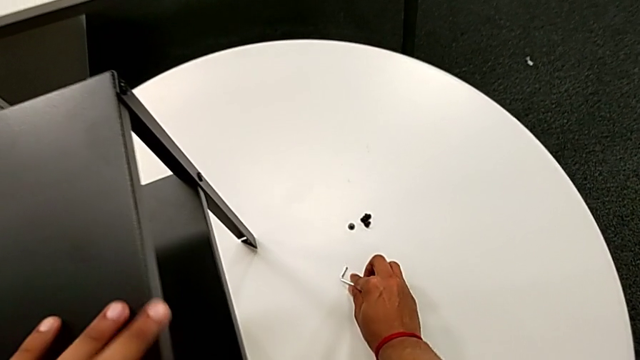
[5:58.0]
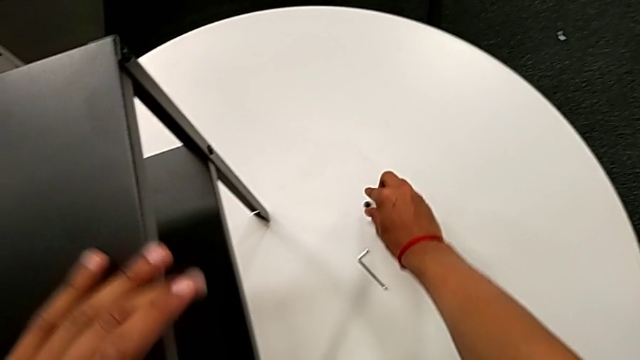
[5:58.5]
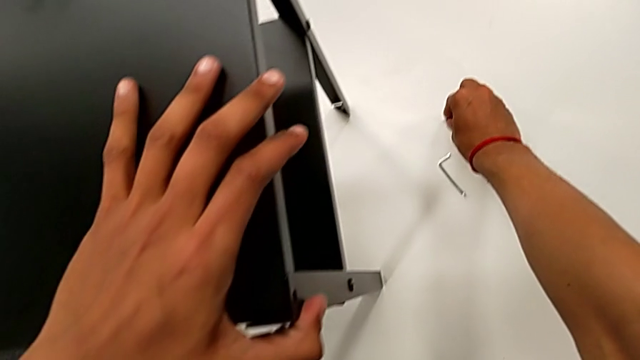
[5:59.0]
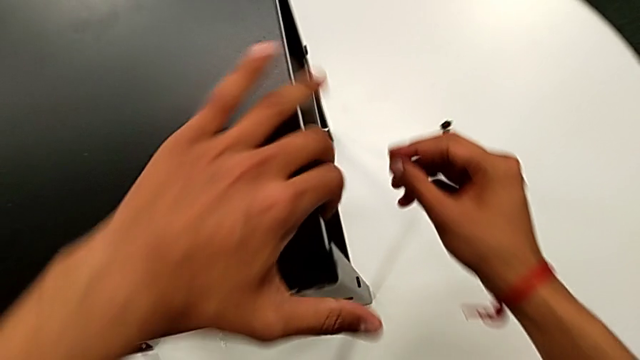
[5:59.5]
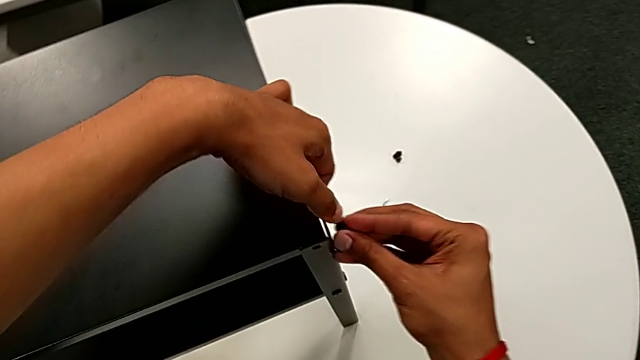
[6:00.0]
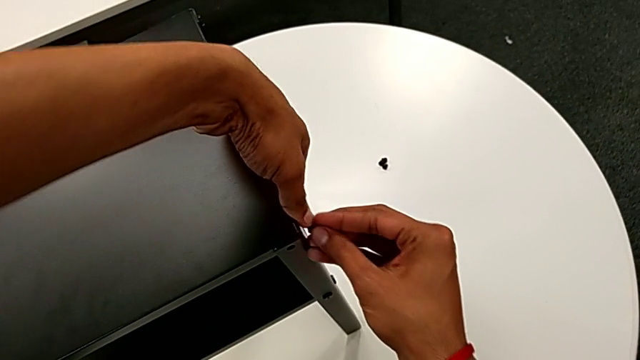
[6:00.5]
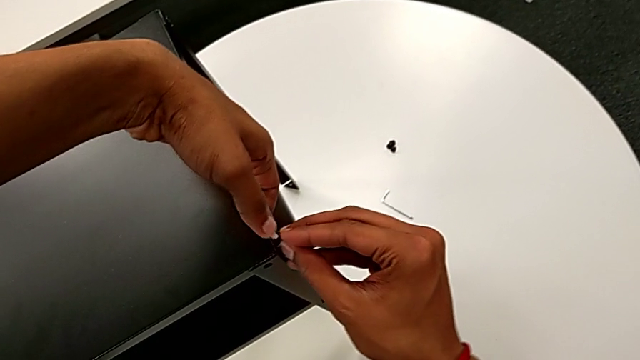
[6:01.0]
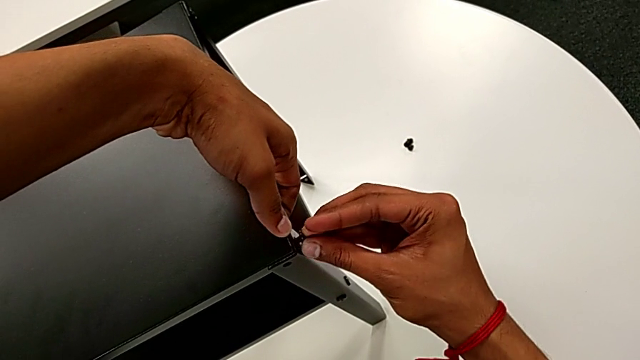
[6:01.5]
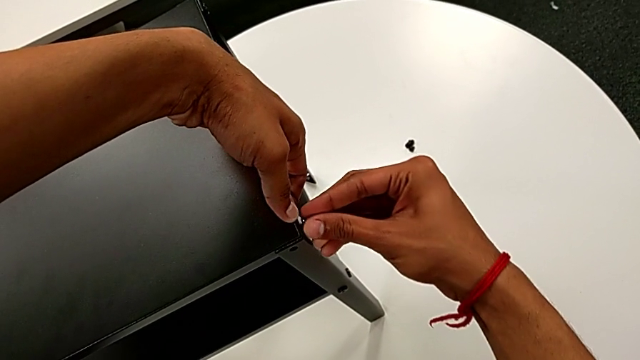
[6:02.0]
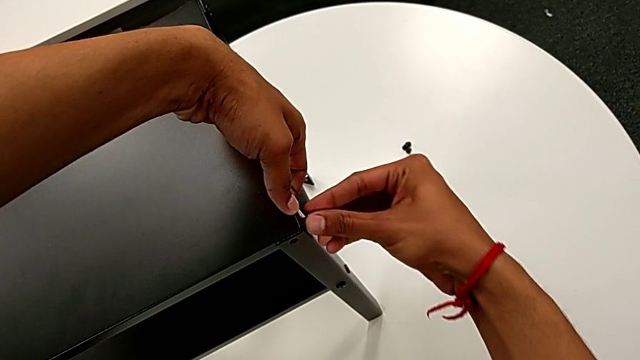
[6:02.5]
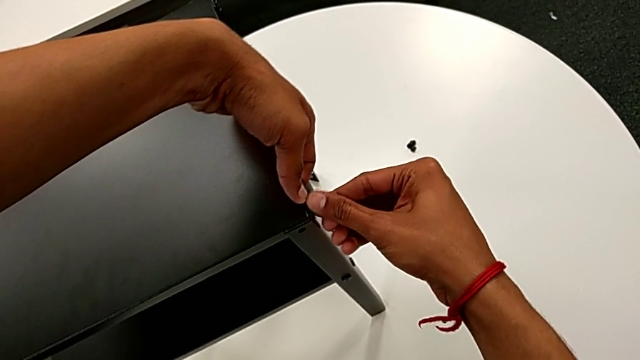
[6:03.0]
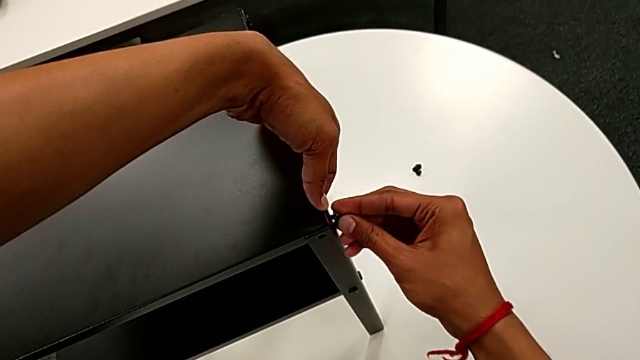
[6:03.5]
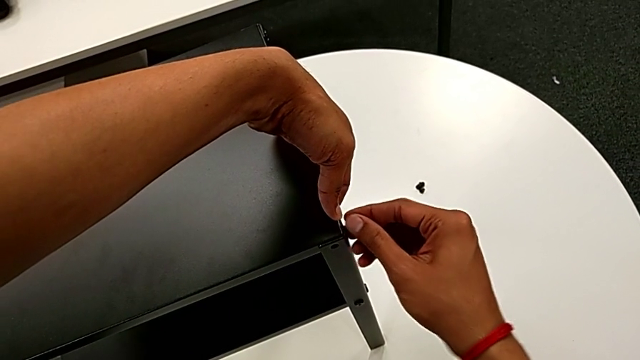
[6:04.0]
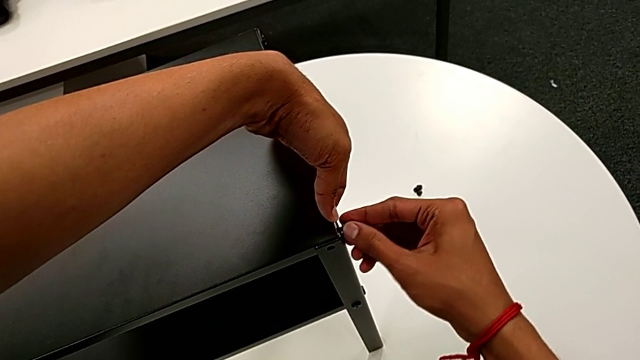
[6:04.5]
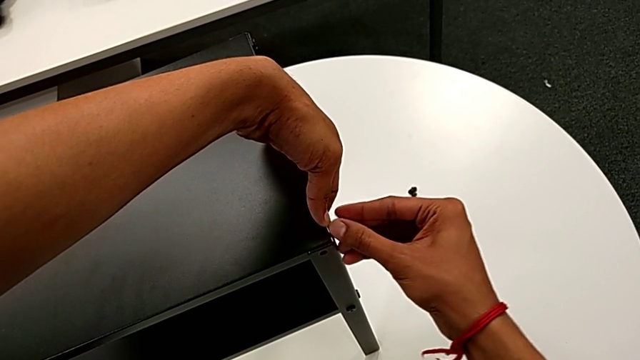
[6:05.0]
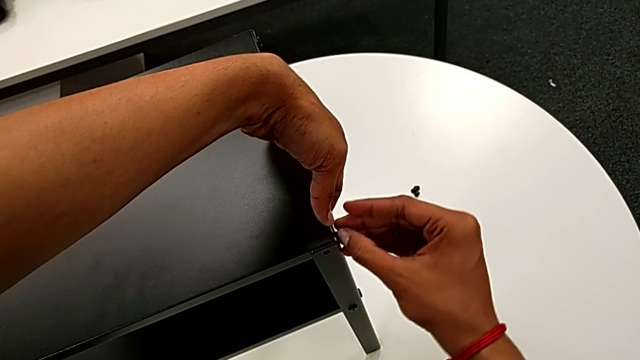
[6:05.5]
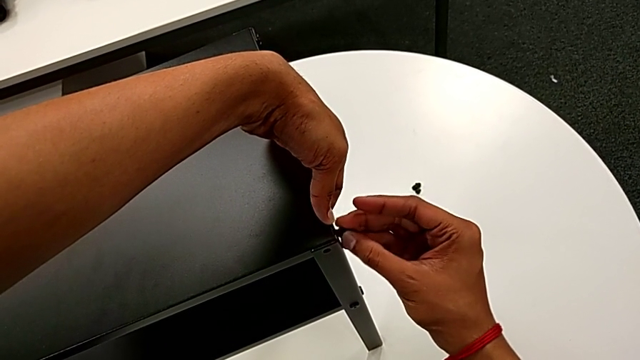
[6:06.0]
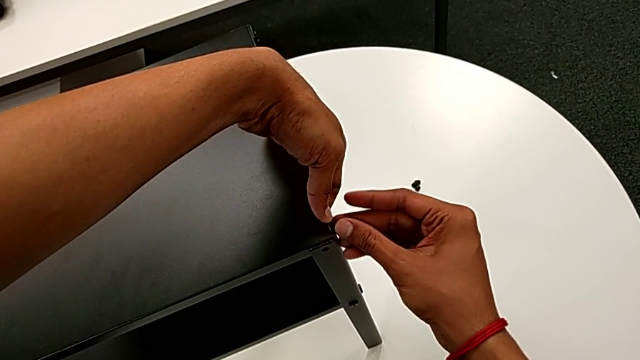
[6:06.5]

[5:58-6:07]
The camera wearer is screwing the hex socket head onto the third leg. They grab the hex socket head, approach the top tray, insert the hex socket head and begin to screw it with the right hand.

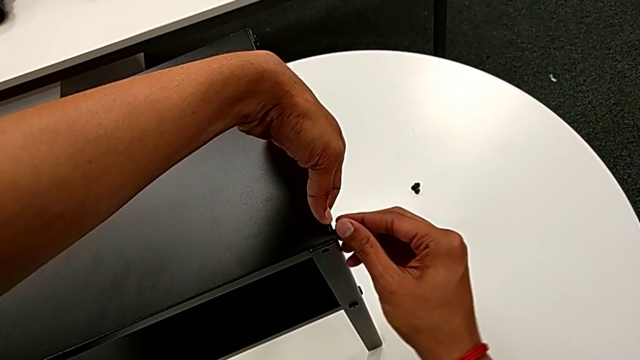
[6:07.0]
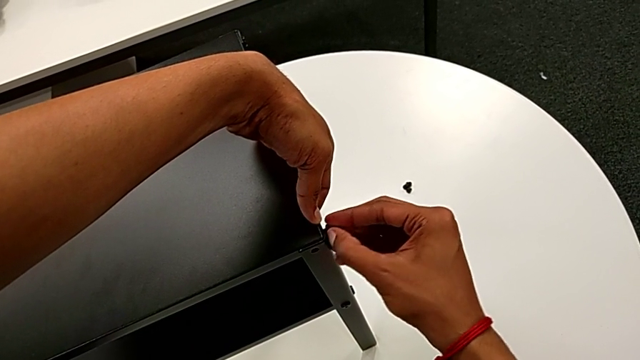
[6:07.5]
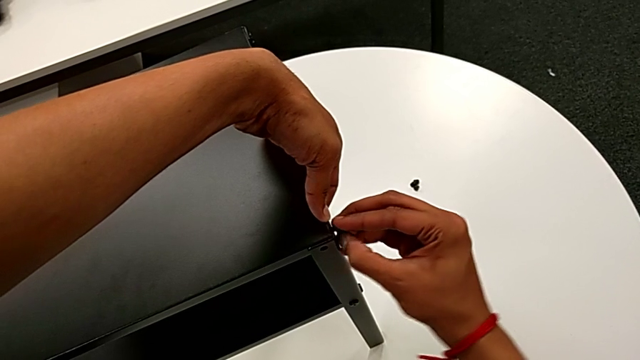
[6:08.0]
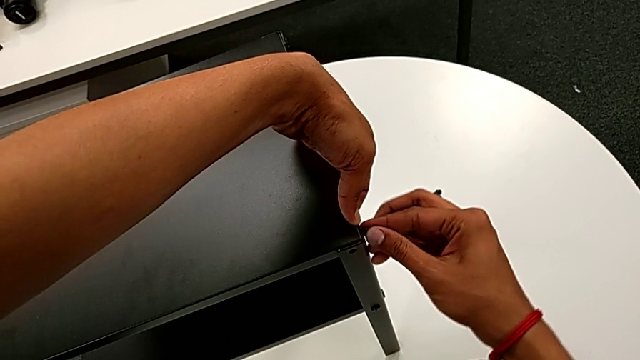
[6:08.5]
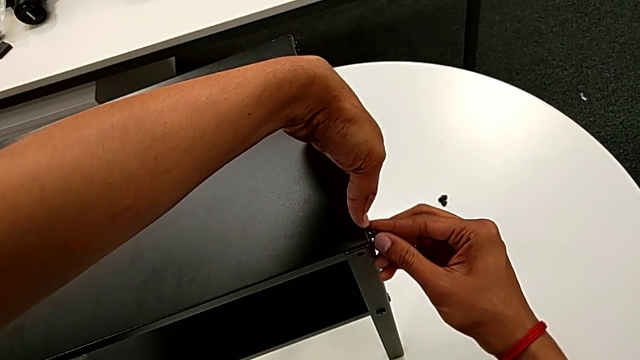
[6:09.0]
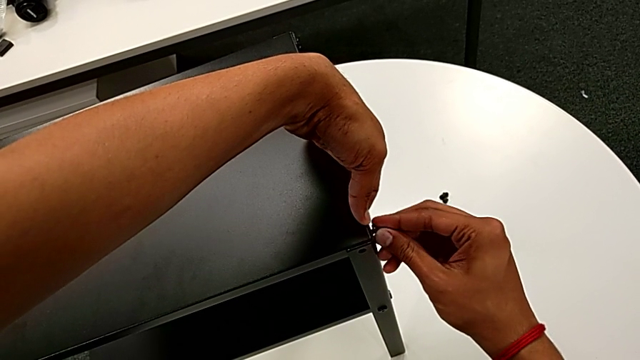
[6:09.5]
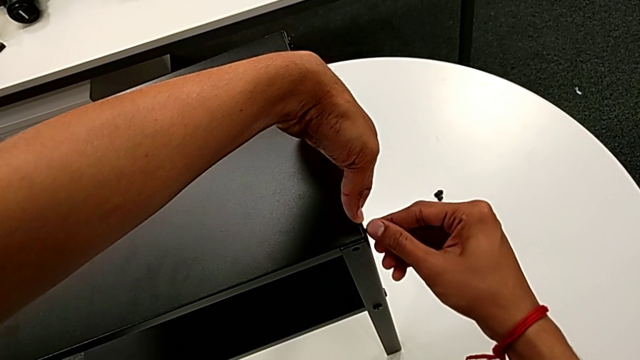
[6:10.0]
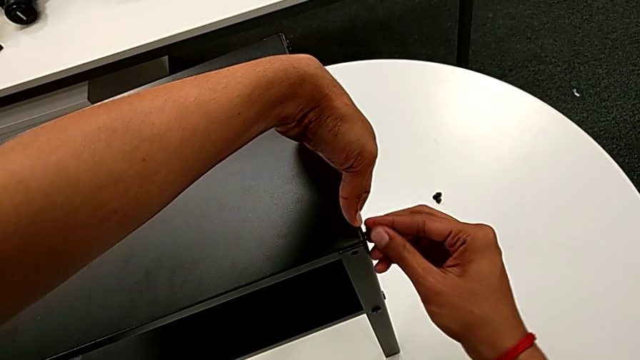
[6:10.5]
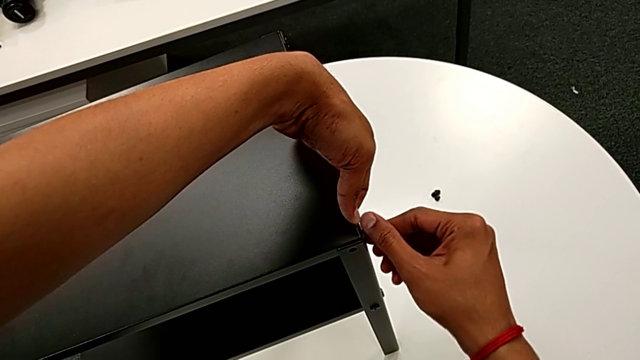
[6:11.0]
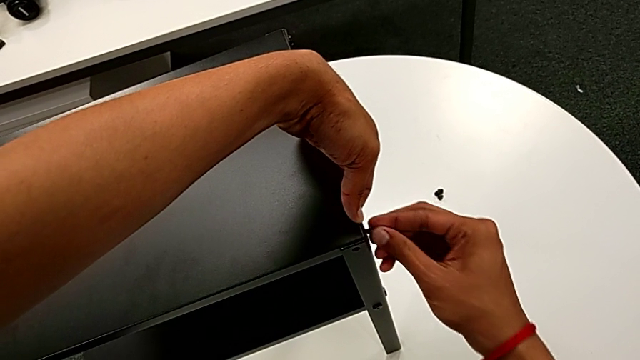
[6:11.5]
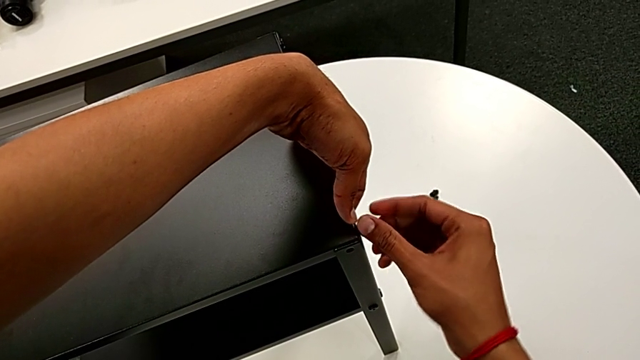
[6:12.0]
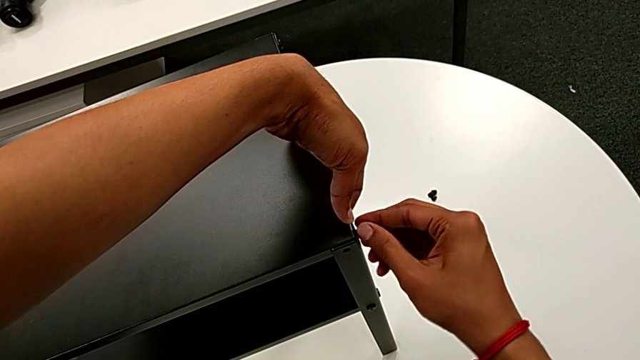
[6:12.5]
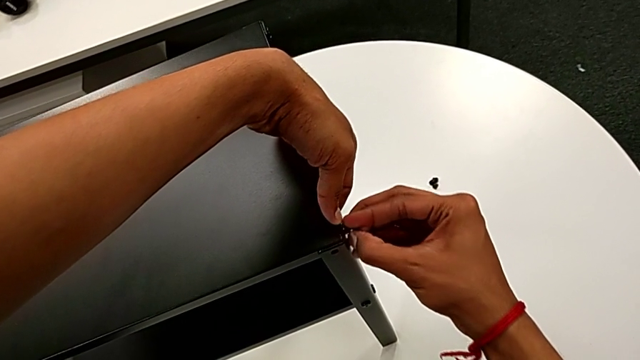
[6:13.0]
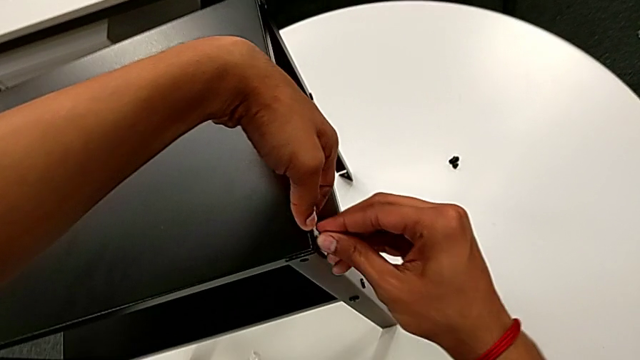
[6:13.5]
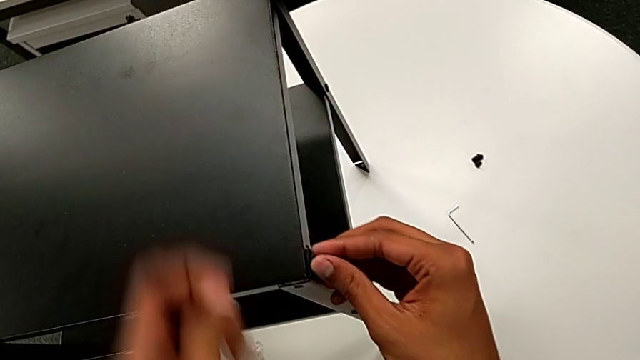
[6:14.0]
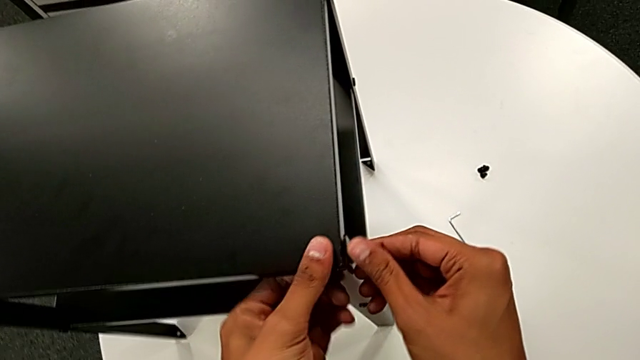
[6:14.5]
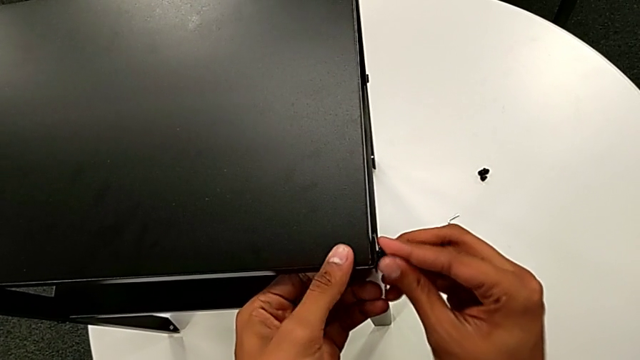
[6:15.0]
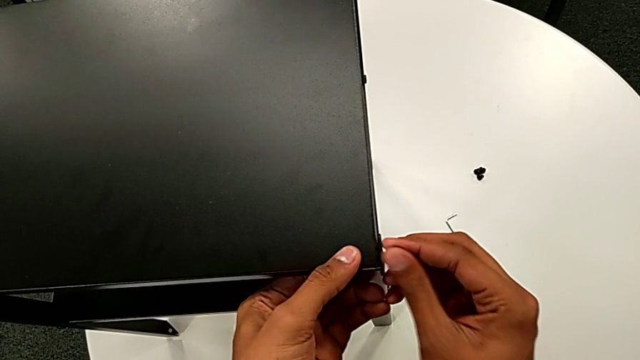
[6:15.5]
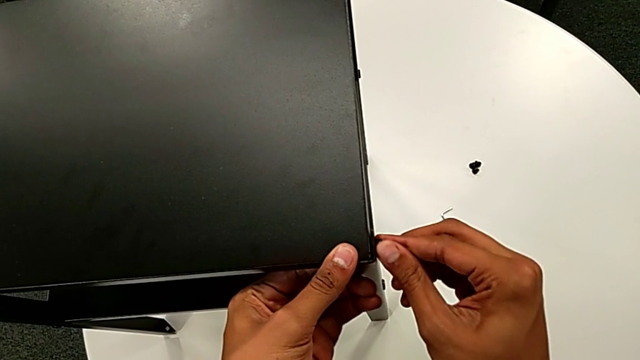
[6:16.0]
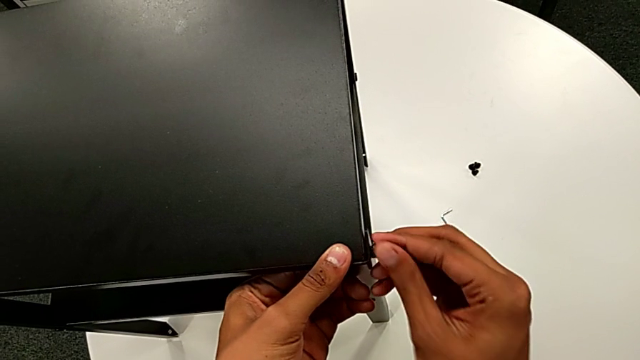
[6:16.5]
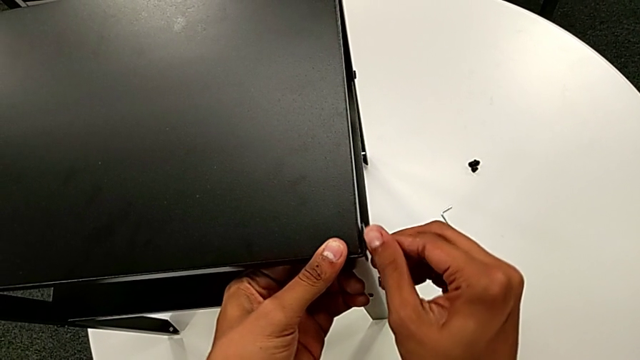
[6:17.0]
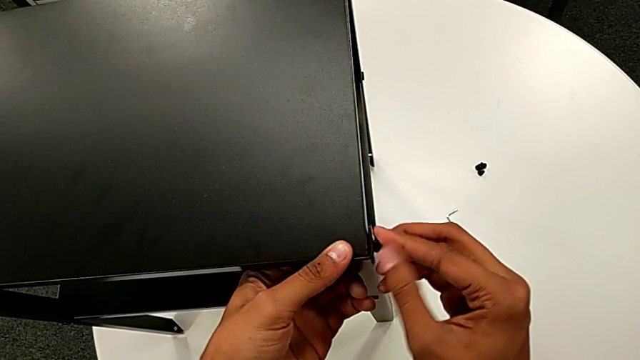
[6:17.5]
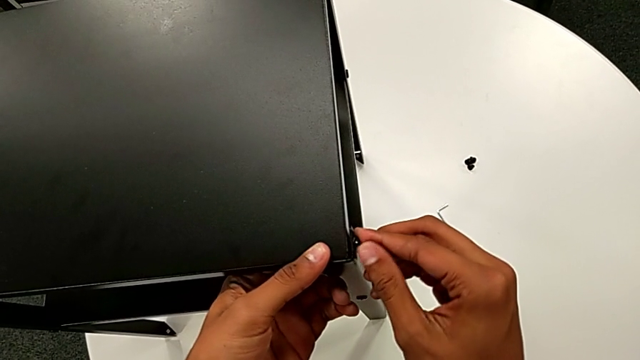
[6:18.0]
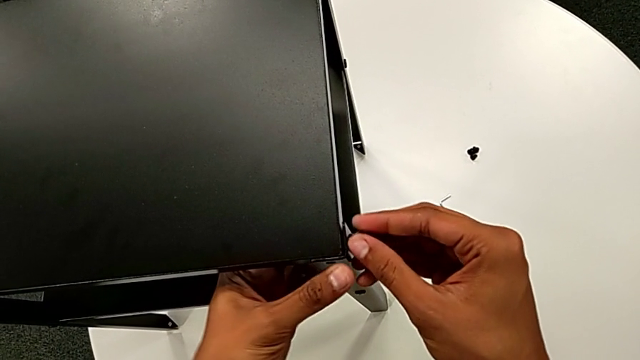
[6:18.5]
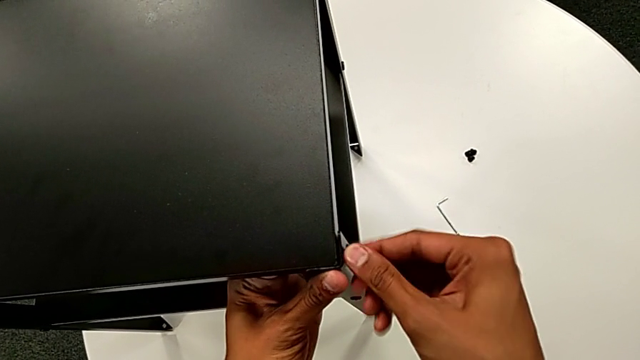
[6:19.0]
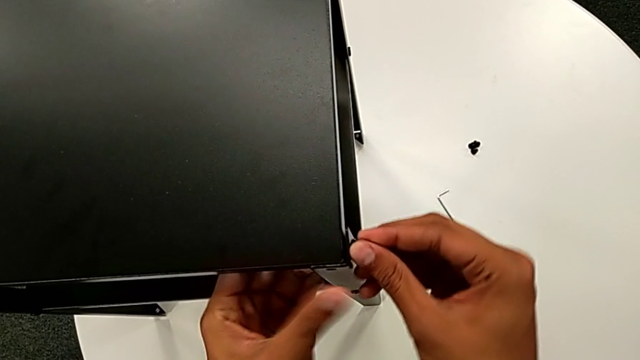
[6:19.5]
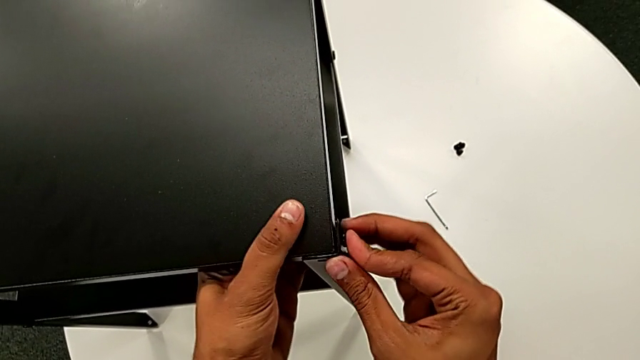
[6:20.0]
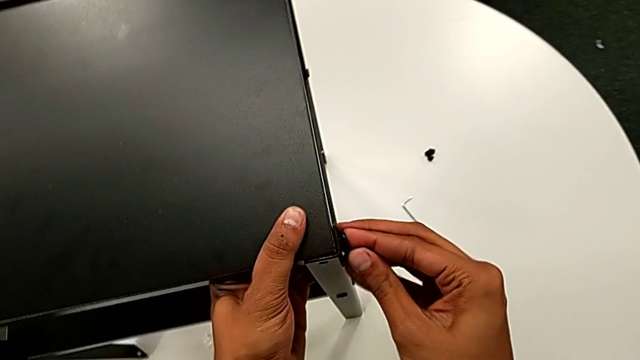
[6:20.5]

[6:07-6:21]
The camera wearer is screwing the hex socket head onto the third leg. They keep screwing the hex socket head with the right hand, grab the nightstand with the left hand and push the hex socket head.
